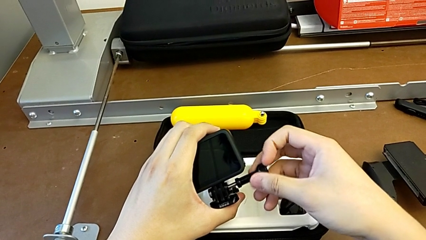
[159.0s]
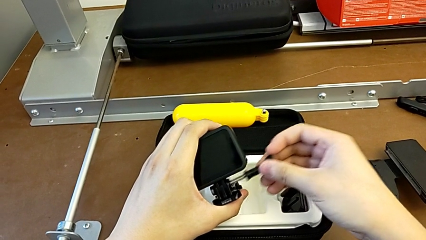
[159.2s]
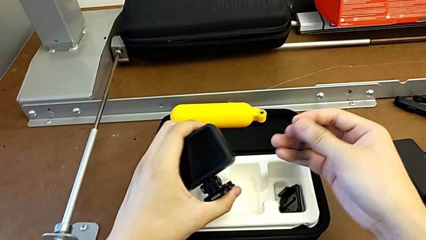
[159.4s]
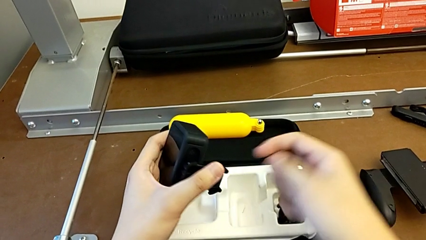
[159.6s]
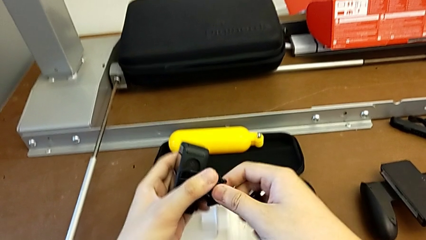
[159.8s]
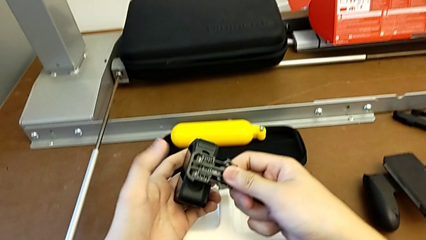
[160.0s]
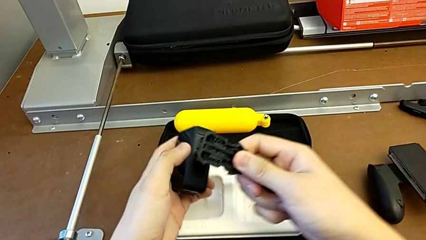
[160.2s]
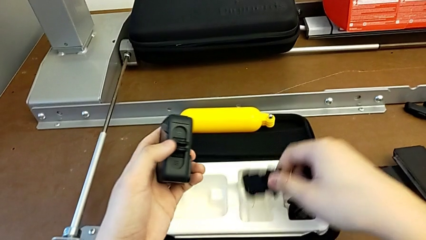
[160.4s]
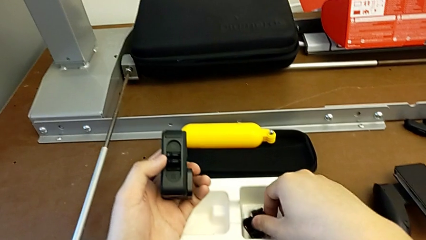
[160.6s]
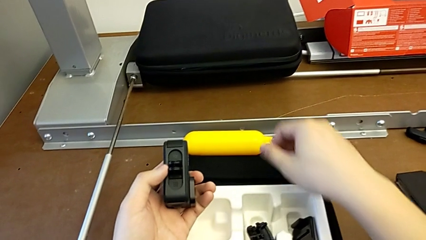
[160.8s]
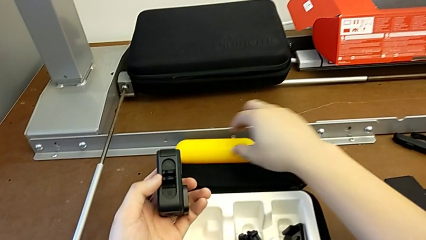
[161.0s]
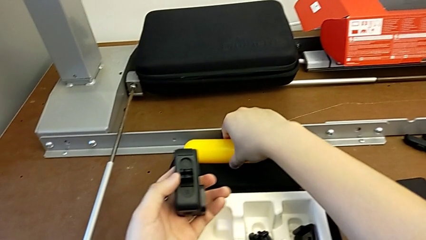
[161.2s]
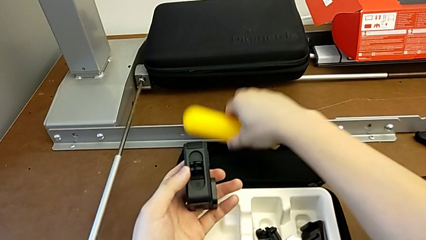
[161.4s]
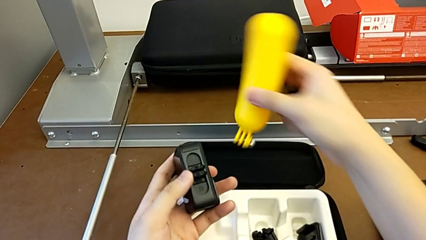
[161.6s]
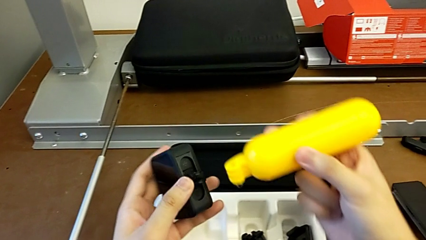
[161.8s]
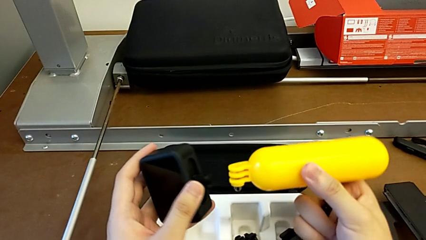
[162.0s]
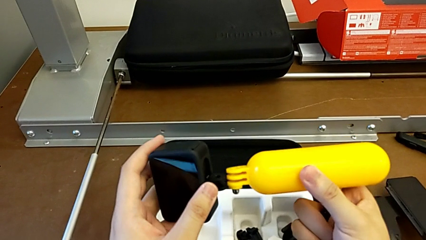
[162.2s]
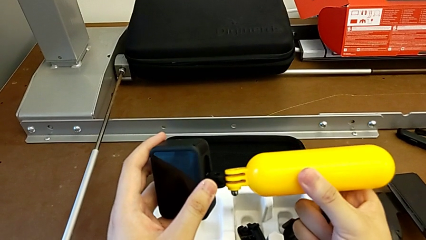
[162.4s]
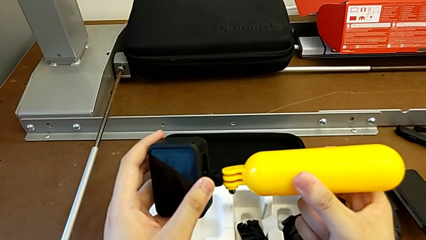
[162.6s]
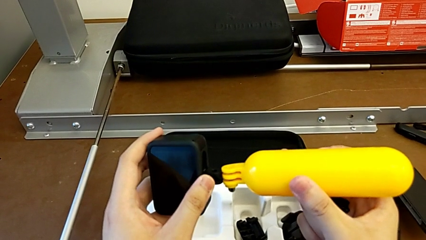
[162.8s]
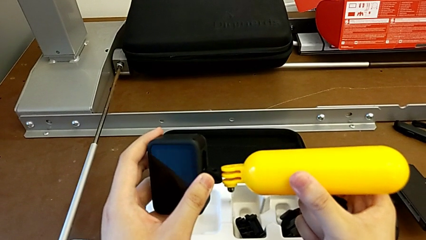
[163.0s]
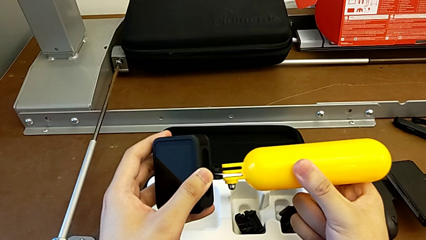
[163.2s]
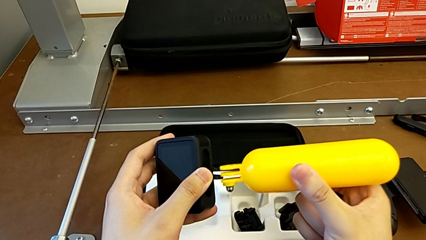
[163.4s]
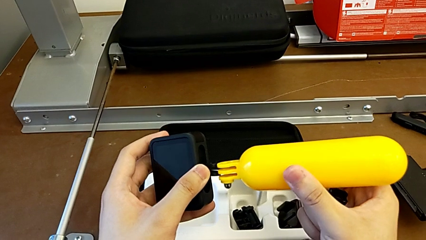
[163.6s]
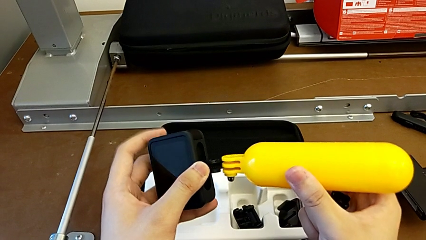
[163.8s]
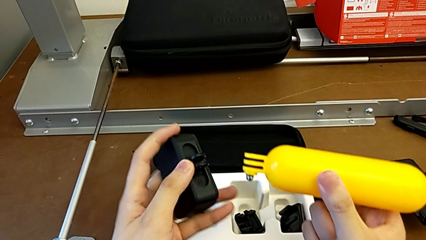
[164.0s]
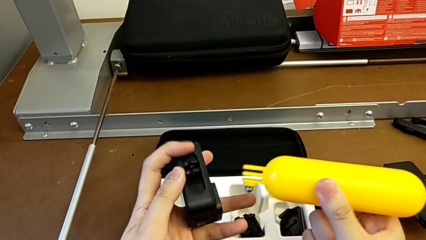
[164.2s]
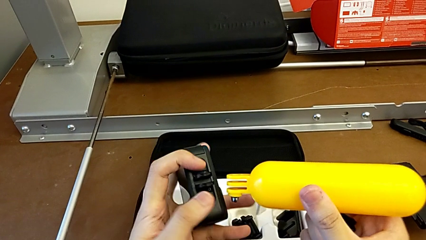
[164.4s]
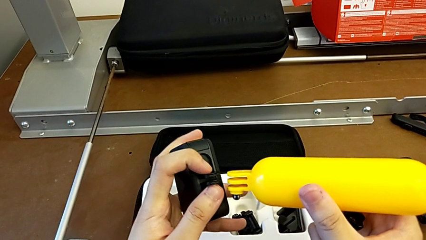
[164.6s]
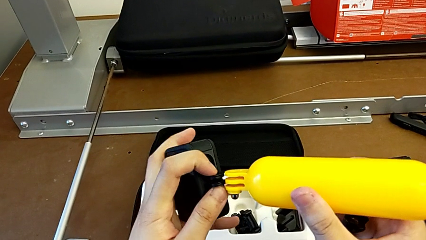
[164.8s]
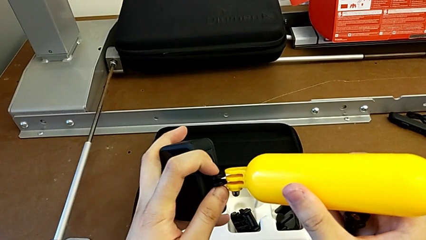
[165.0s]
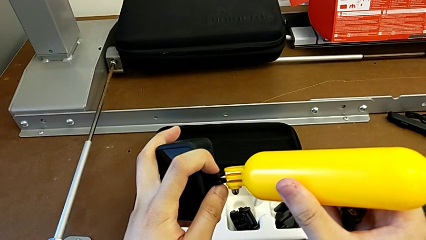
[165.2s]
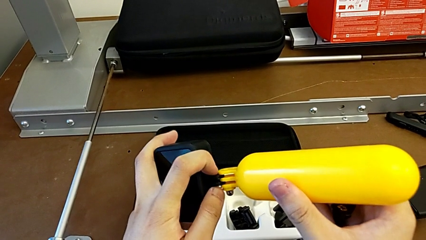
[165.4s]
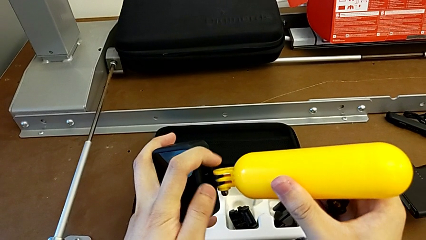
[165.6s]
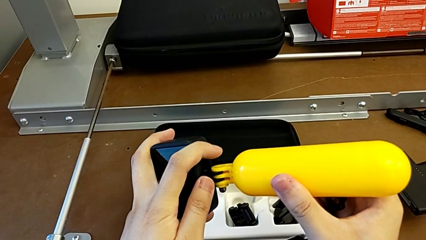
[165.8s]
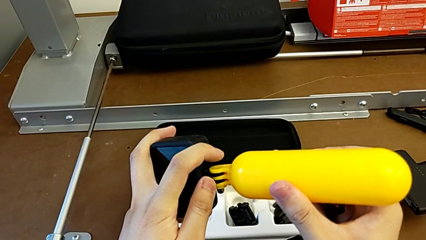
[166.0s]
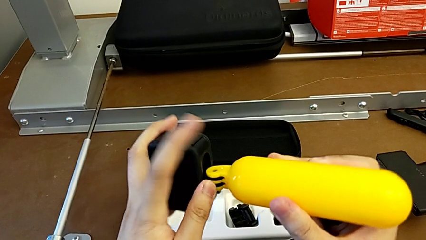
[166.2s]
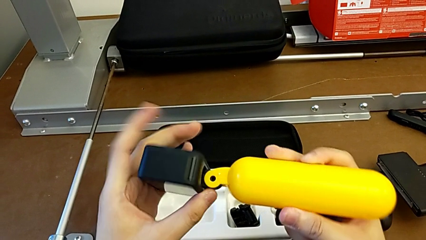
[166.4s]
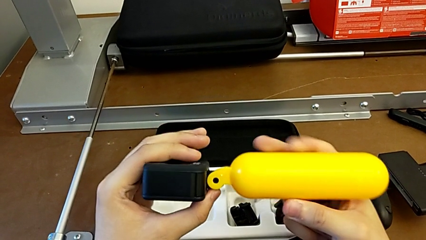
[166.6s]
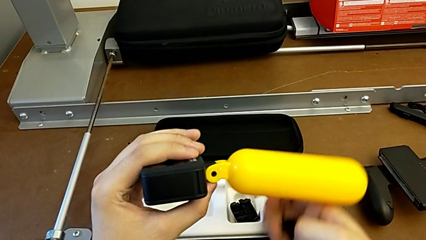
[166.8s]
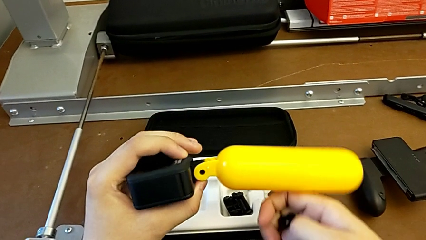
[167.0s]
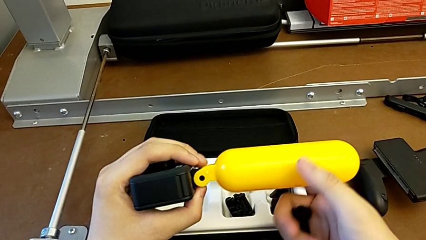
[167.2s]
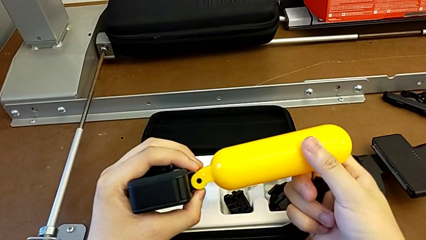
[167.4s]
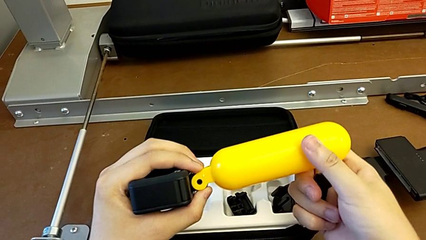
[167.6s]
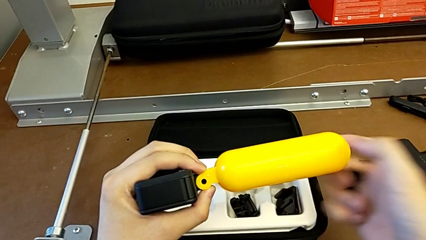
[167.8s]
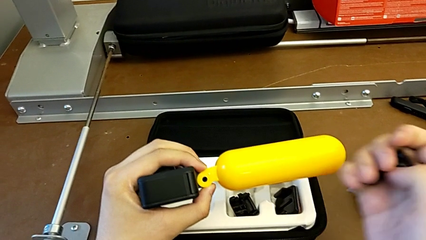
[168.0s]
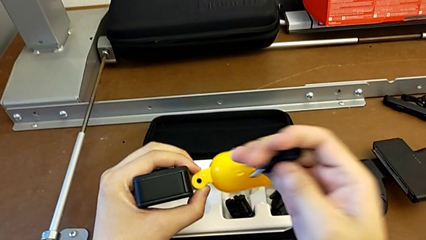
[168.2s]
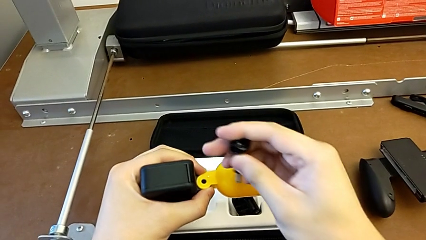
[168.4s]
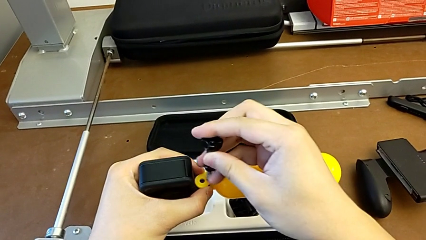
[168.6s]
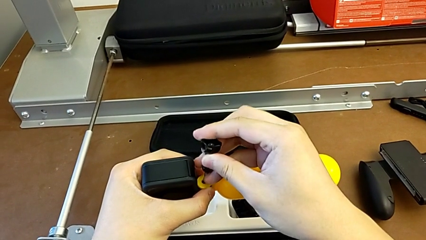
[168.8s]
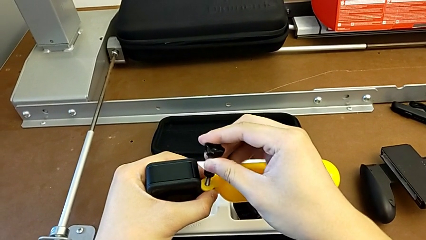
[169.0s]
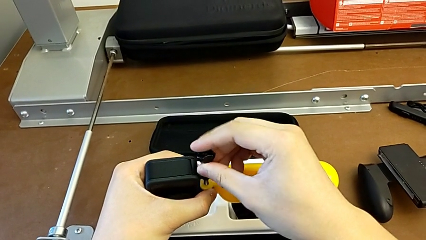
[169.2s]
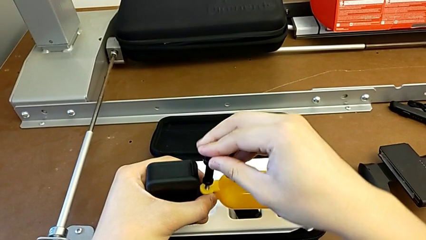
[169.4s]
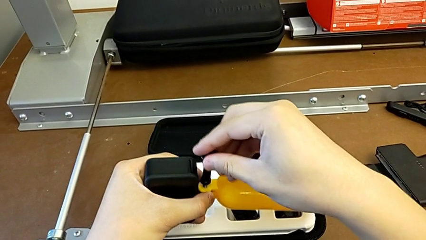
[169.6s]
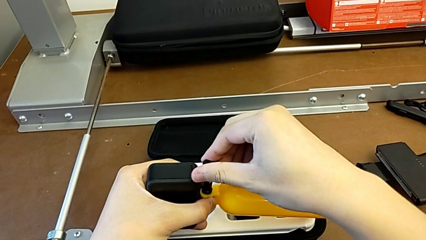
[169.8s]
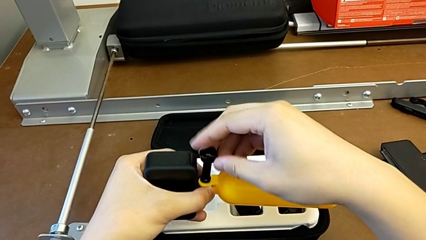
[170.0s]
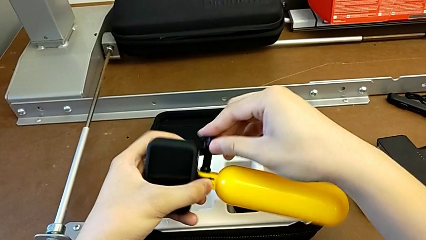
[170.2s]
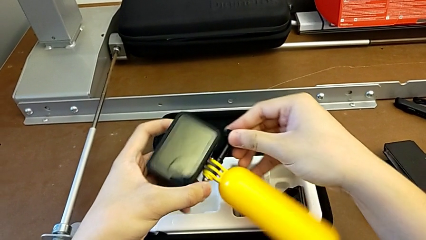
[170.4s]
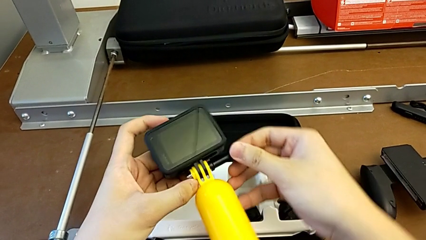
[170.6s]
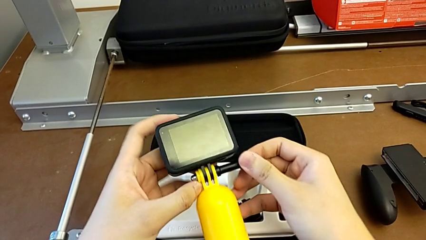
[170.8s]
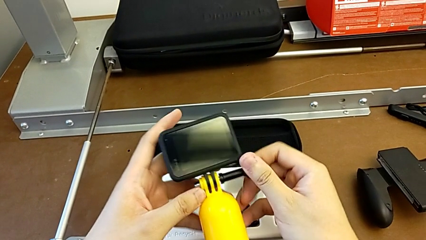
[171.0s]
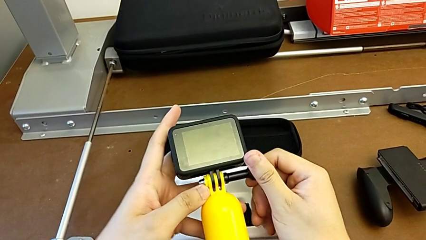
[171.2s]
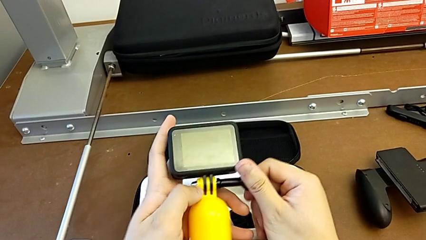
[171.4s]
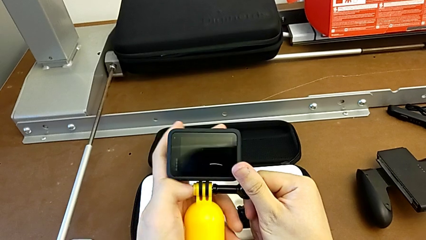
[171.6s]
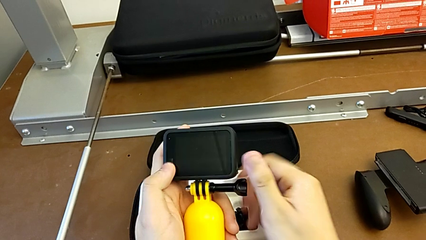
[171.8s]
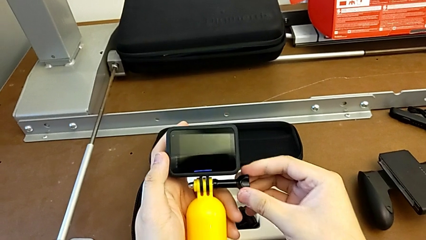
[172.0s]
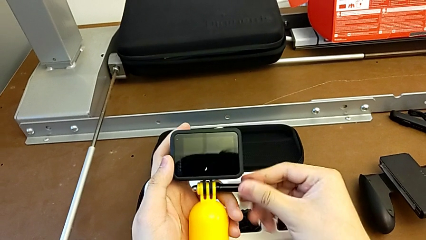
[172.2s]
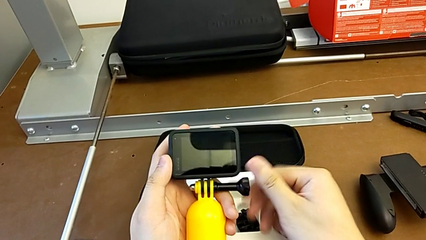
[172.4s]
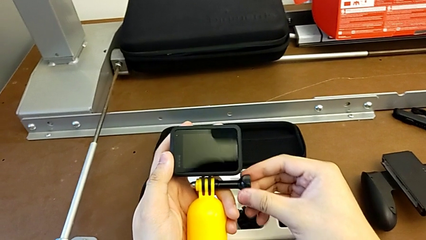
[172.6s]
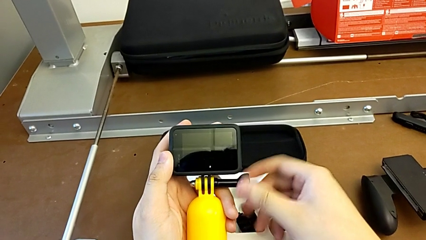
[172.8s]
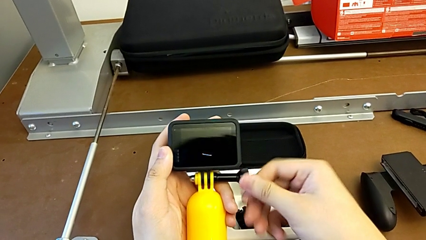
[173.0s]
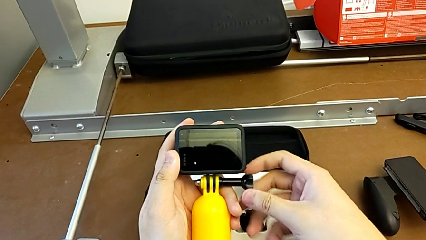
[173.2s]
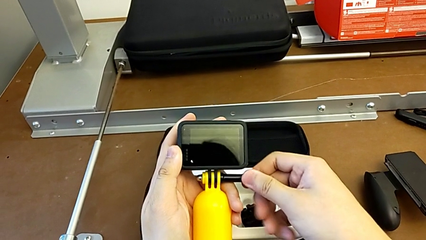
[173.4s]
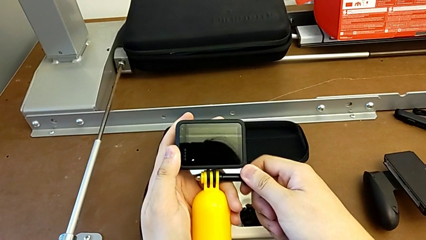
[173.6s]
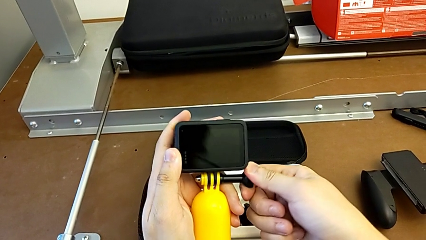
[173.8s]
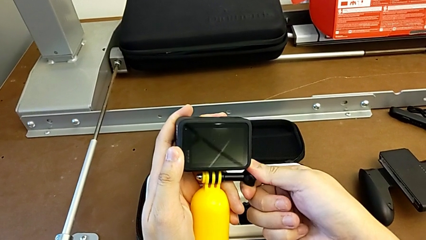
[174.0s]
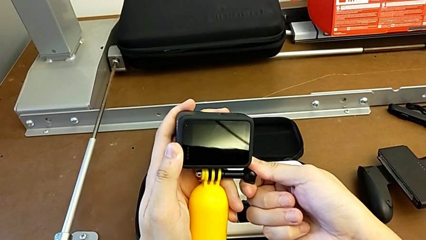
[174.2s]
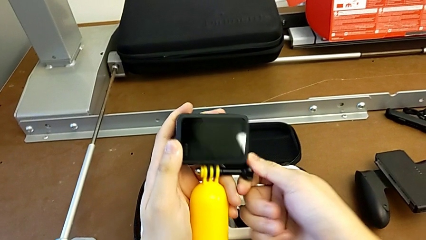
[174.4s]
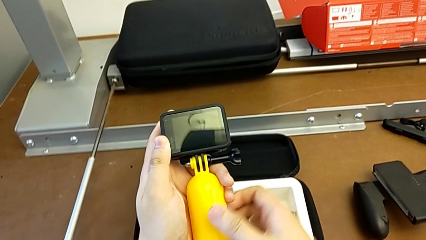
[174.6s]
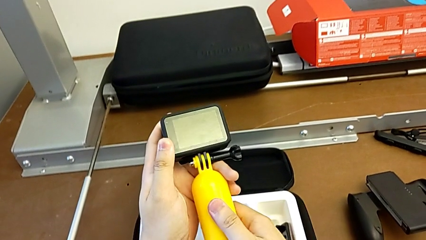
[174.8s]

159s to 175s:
The camera wearer is exchanging the strap from the handheld grip. They grab the strap, place it, grab the handheld grip, align it, insert it, insert the screw and screw it.
